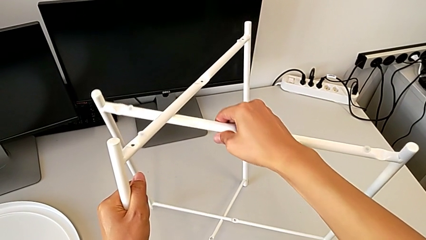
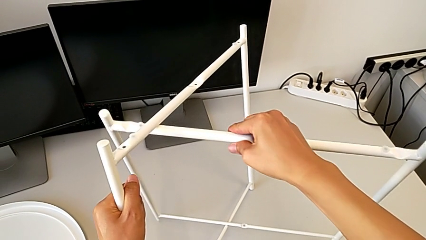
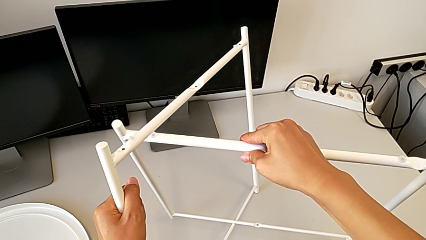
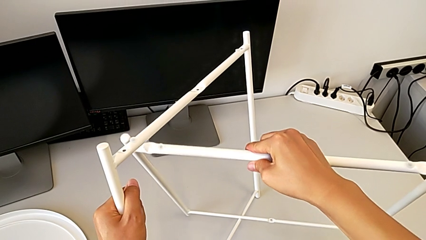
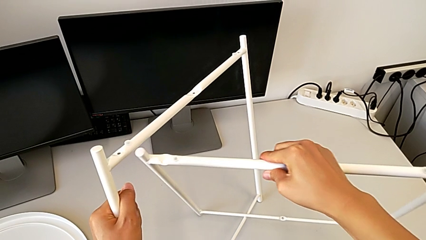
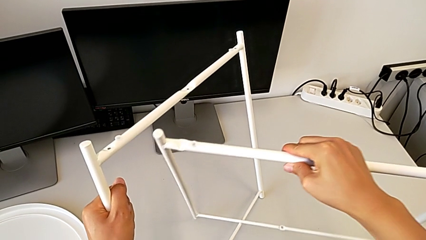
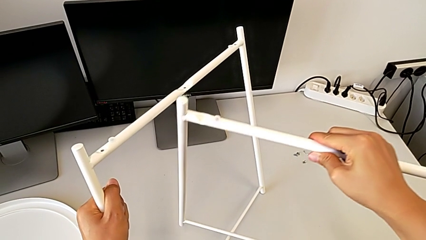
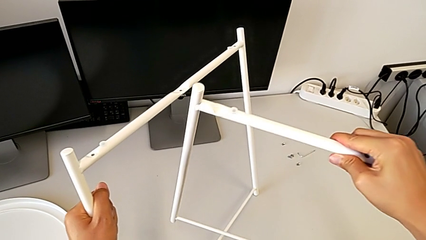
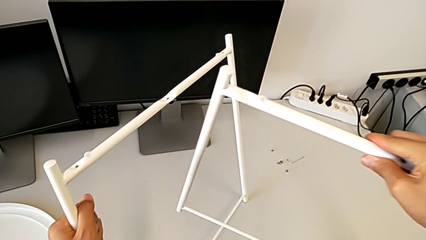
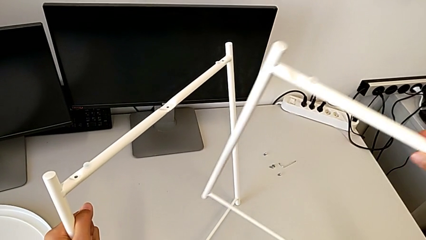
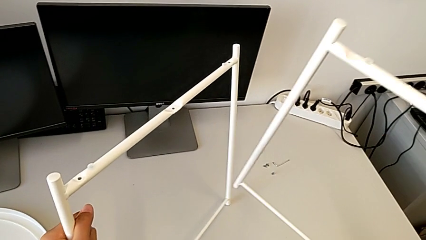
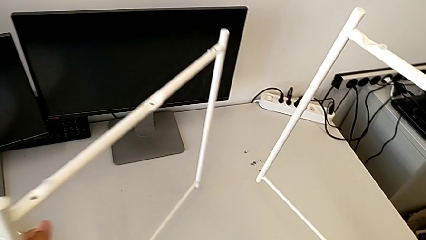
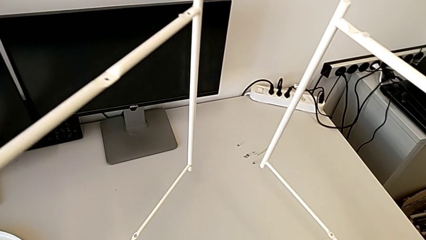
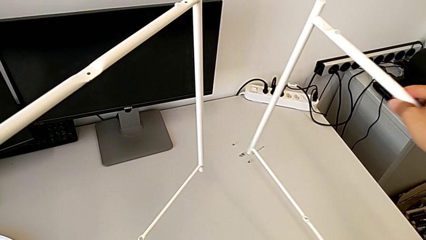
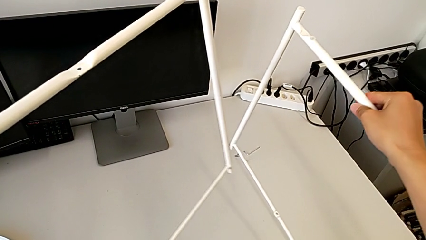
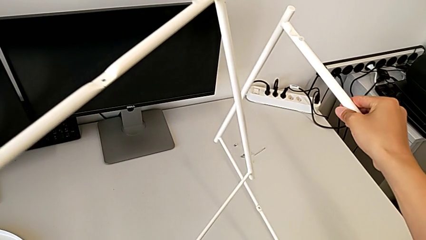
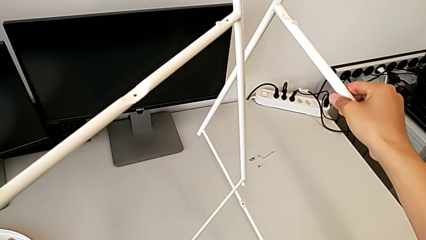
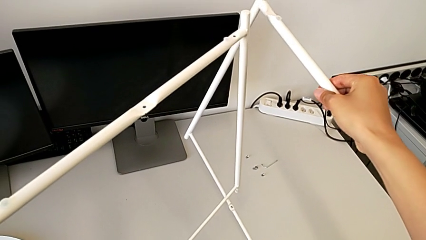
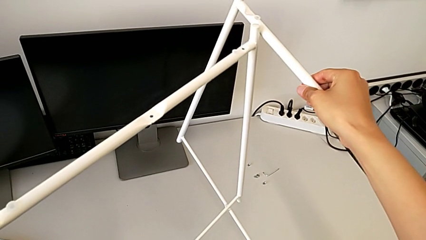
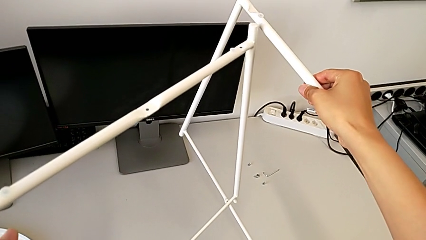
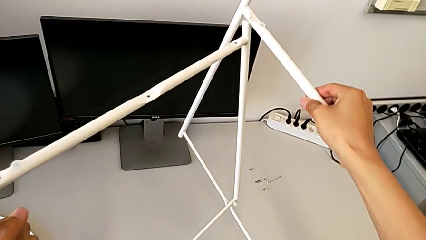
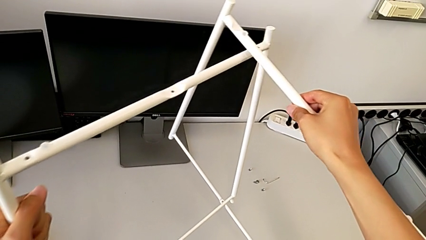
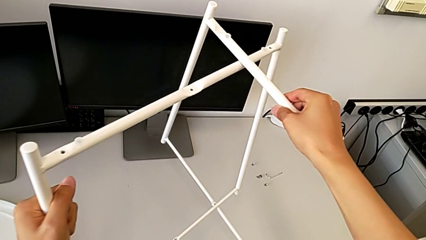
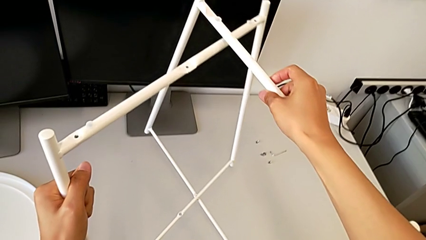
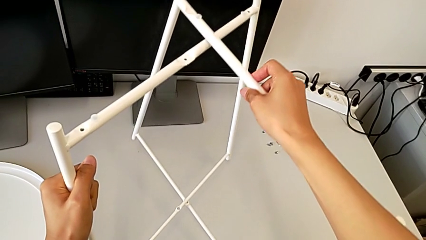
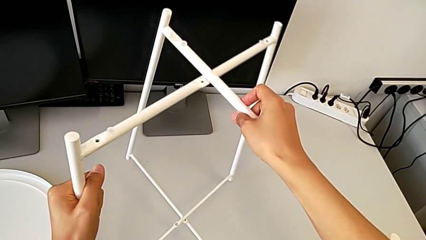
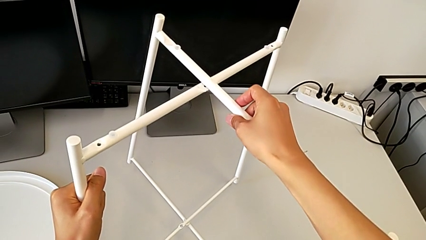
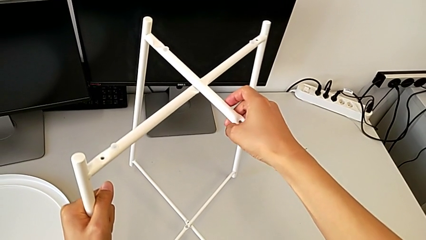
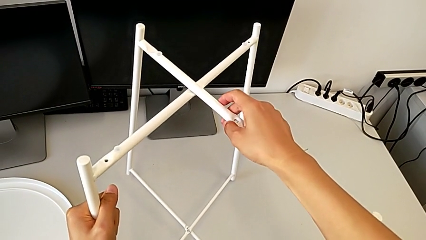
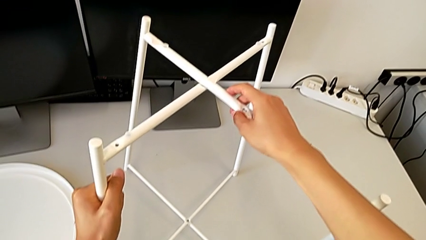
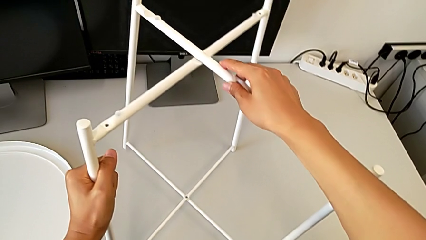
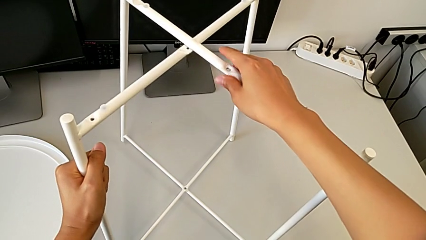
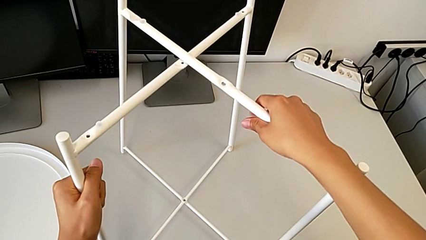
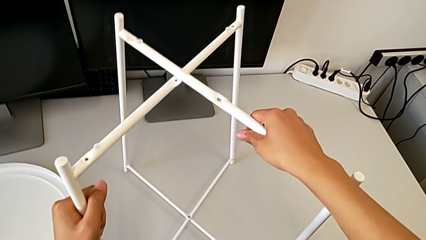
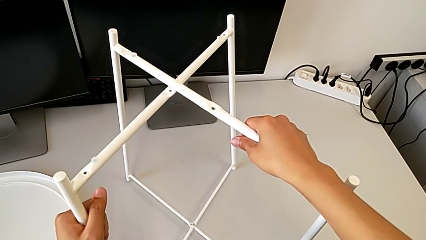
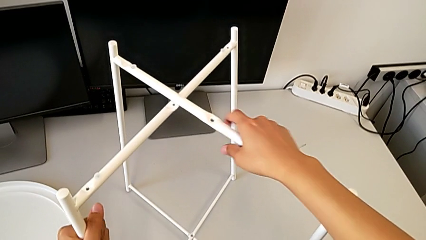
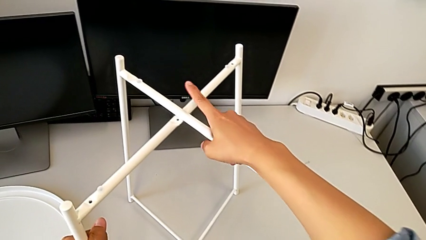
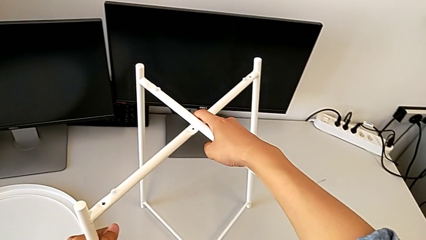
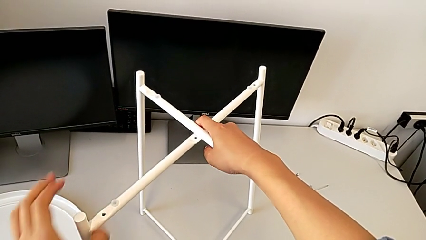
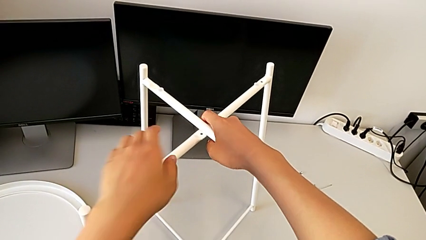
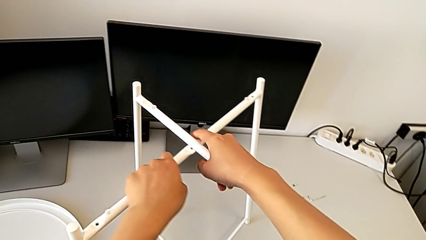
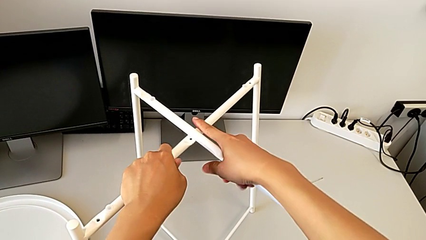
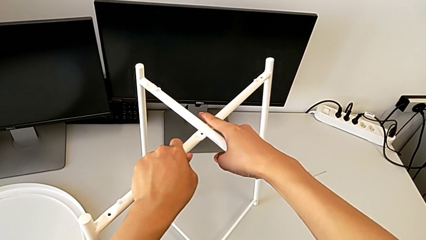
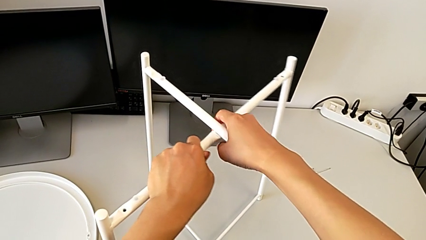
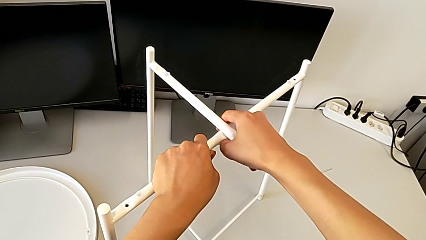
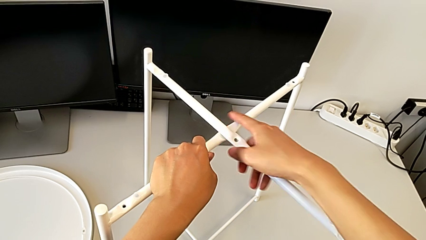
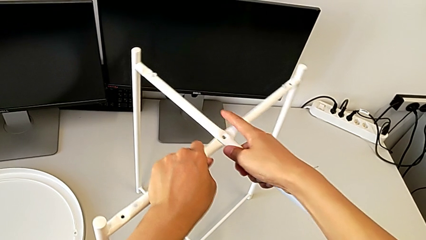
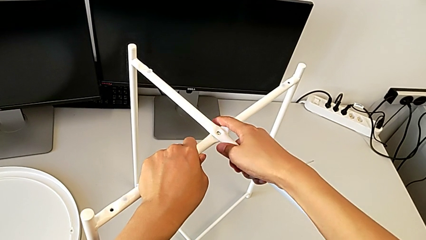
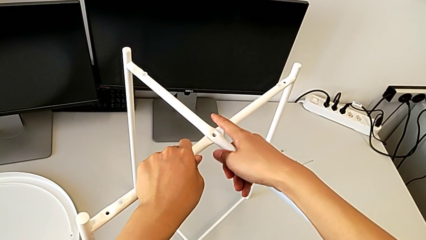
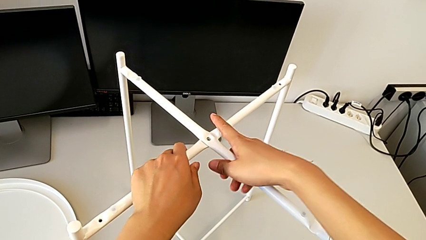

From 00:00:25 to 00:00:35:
The camera wearer is assembling the legs. They withdraw the leg, insert it, slide it and align it.

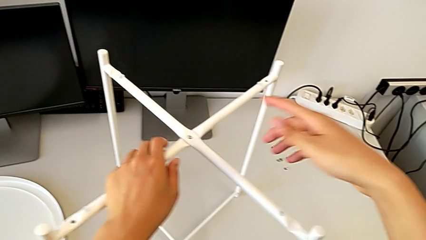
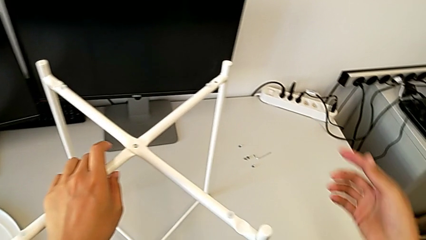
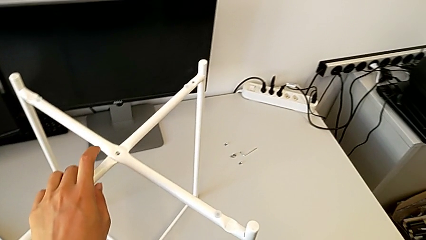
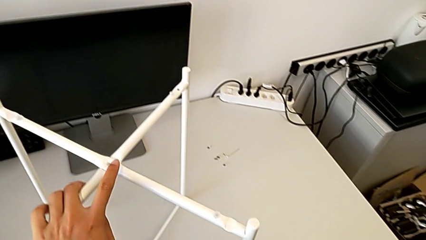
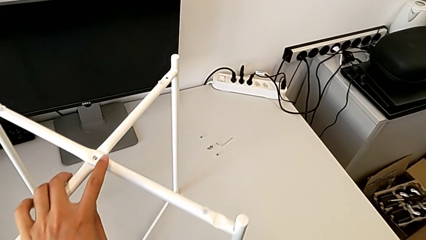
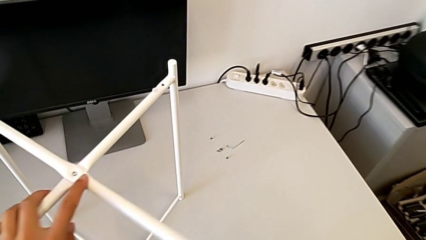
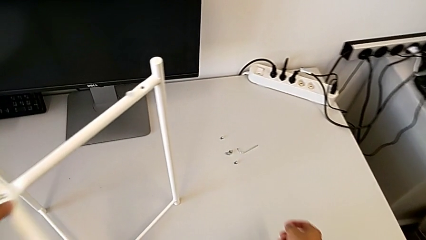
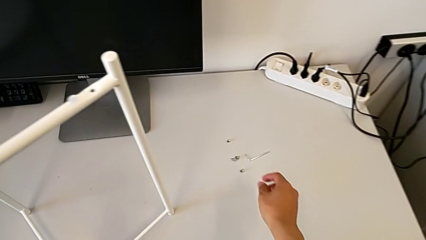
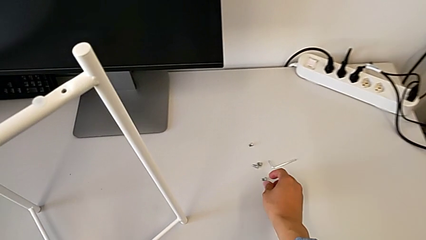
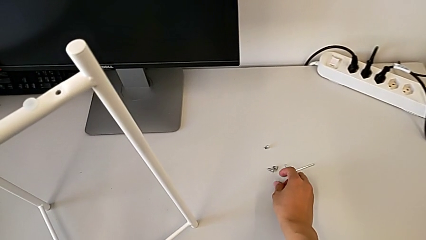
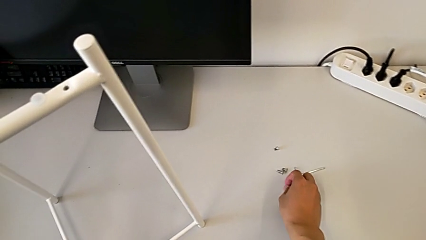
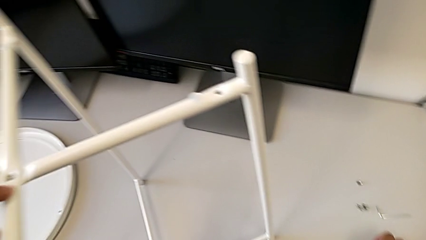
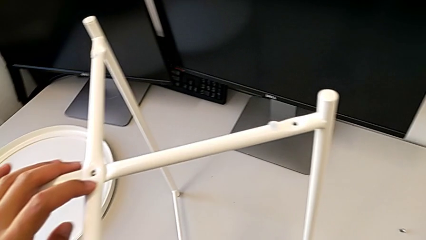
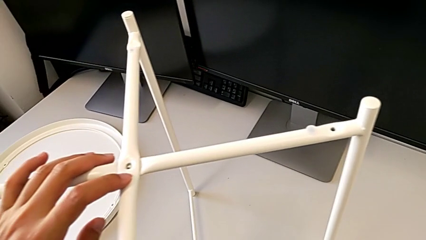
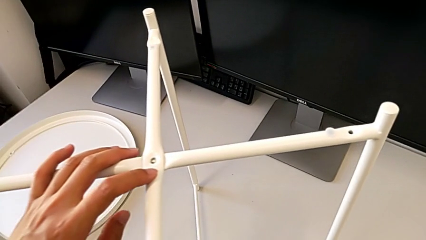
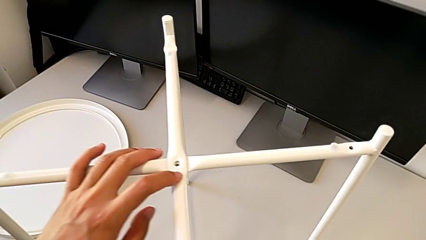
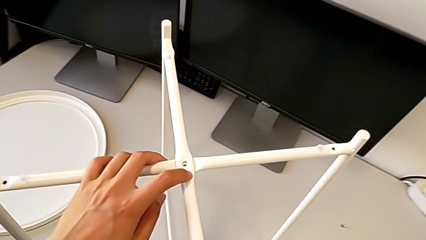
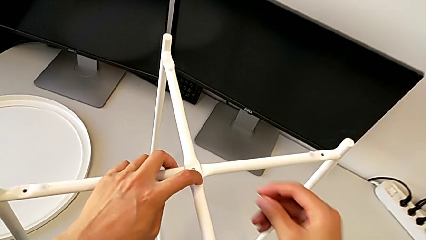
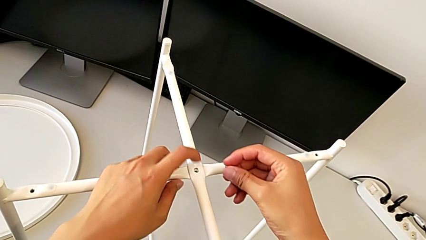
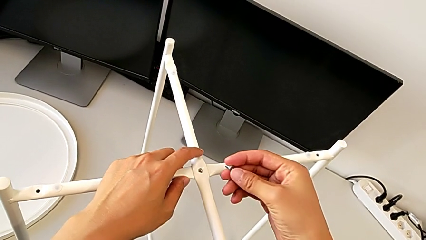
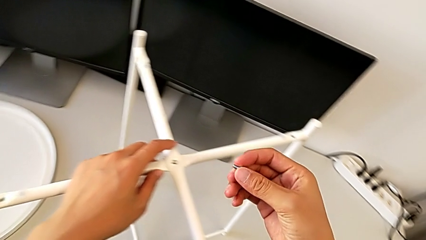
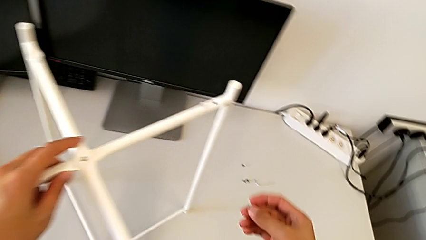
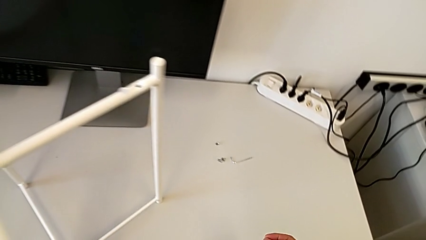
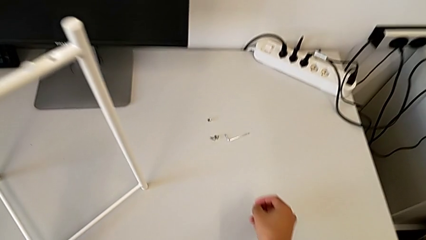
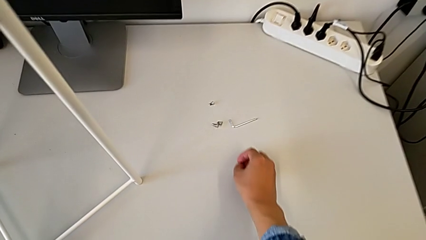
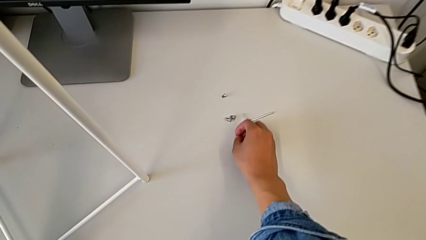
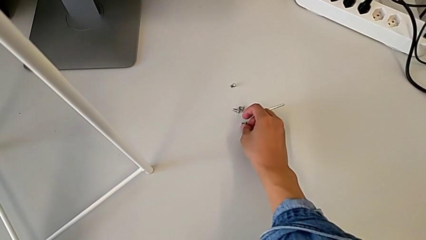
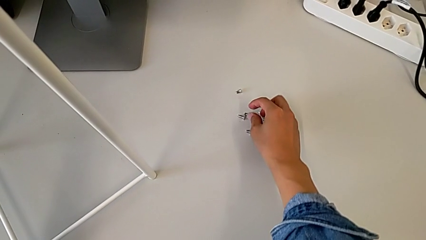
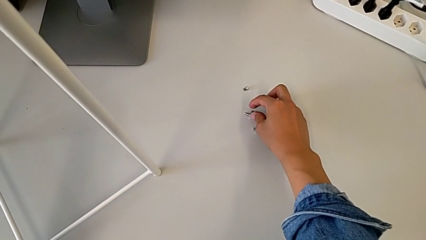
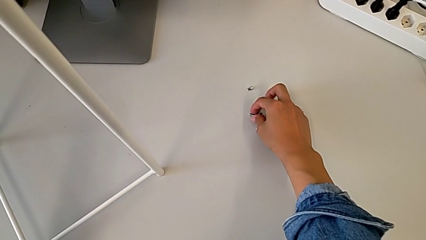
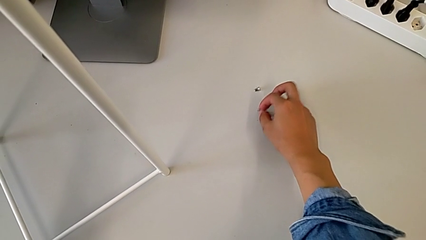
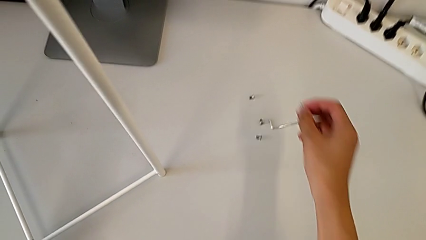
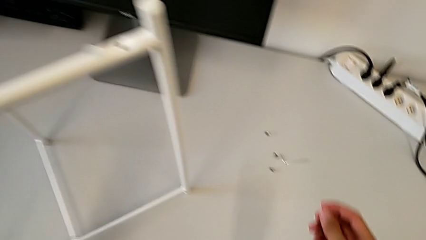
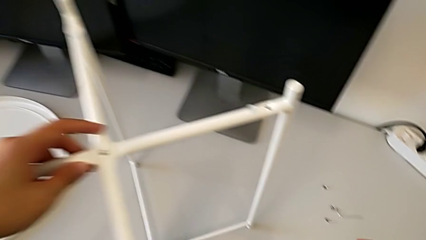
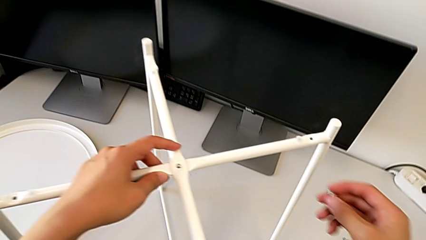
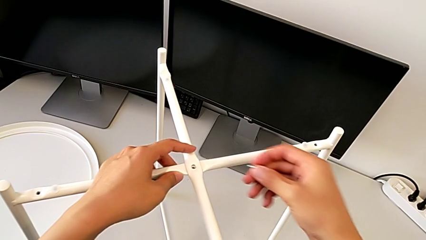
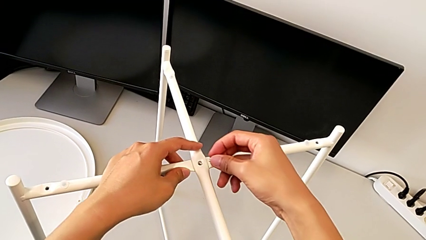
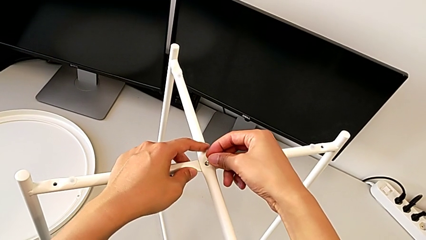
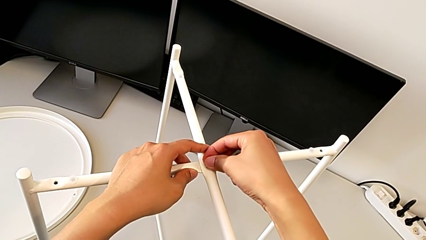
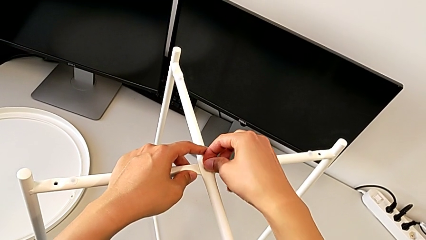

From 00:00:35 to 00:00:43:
The camera wearer is assembling the top screw into the legs. They wrongly grab and lift the hex socket head, taking the wrong screw, place it, grab the hex socket head and insert it.
